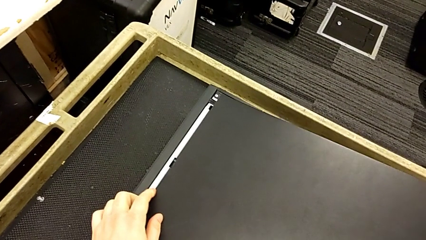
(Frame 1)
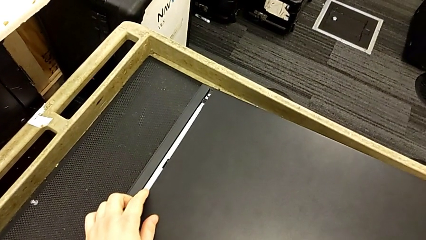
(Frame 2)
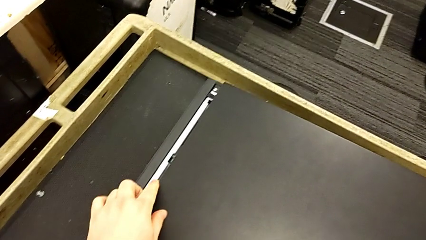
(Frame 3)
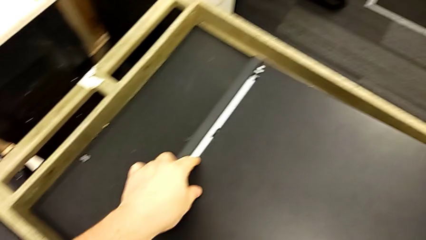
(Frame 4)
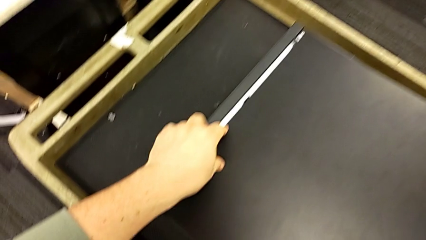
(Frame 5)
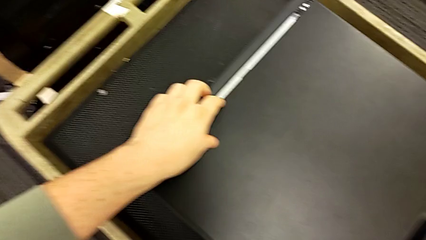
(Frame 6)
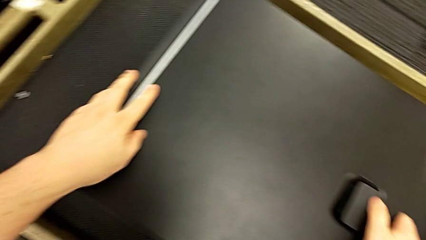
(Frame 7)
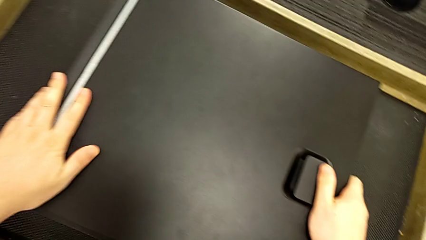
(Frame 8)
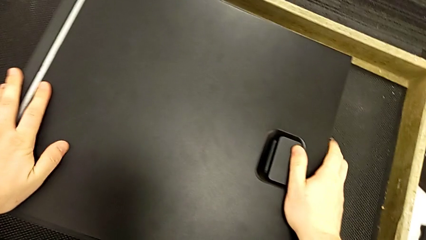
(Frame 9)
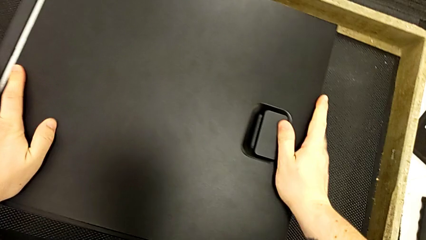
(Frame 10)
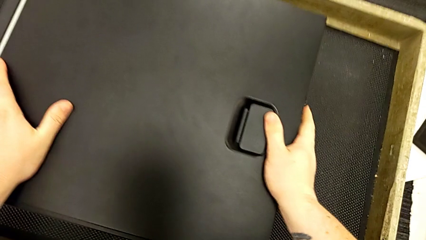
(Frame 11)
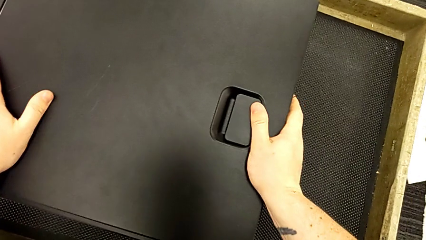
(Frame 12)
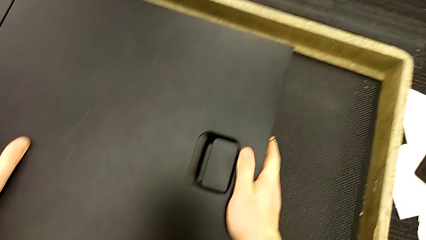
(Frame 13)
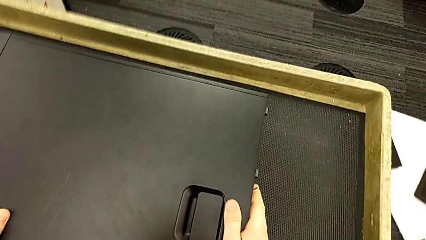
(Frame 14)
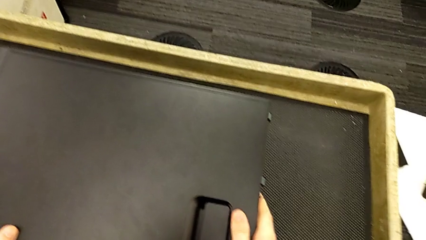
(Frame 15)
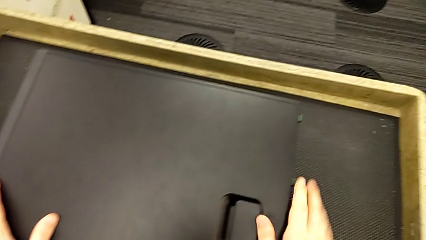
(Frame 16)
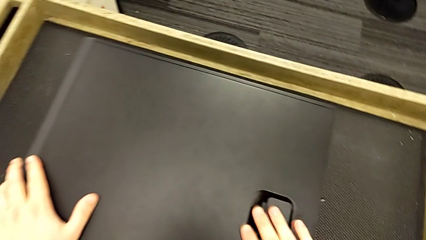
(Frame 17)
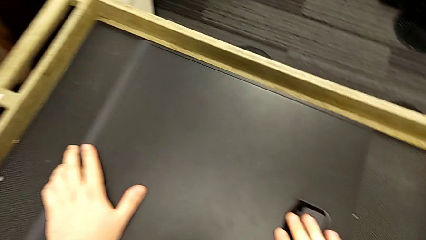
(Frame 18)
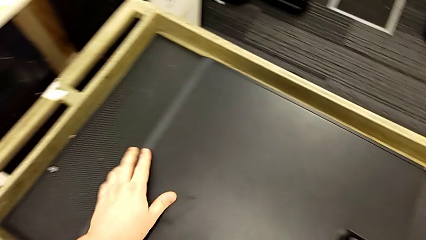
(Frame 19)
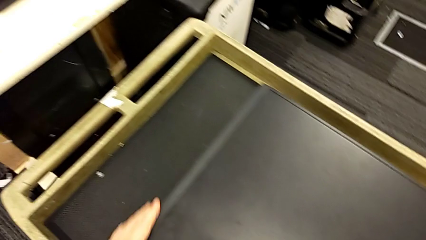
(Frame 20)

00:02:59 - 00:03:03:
The camera wearer is closing the lid of the computer tower. They align the cover and press the cover.

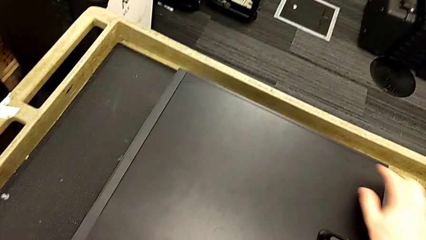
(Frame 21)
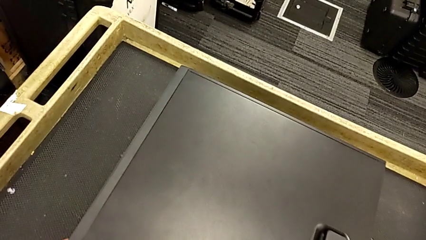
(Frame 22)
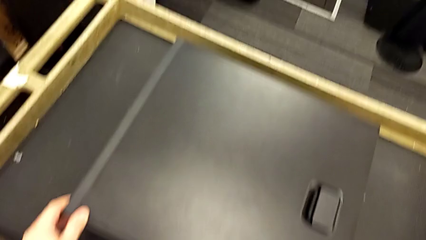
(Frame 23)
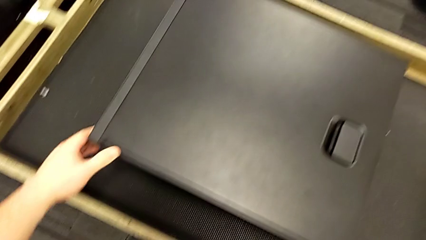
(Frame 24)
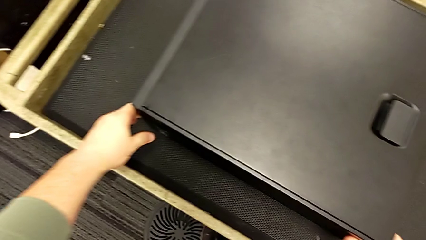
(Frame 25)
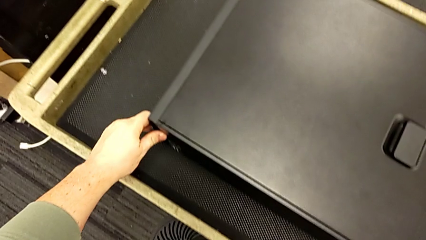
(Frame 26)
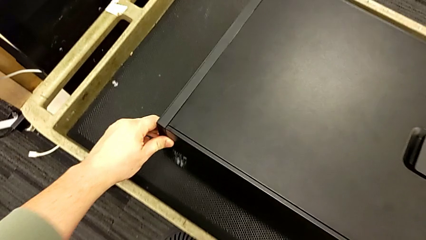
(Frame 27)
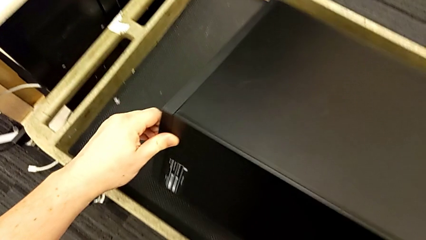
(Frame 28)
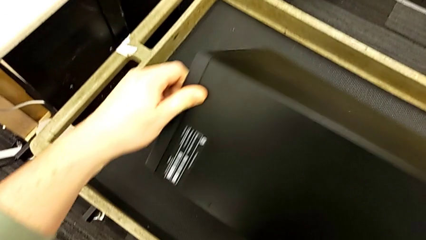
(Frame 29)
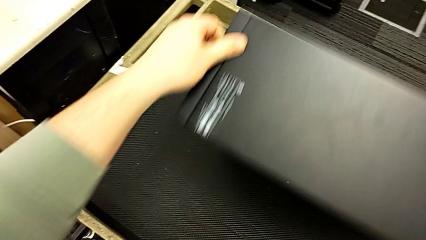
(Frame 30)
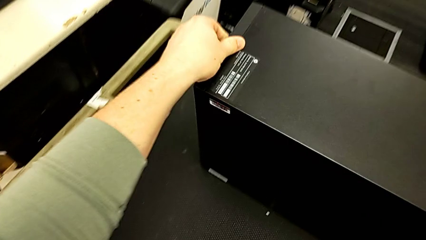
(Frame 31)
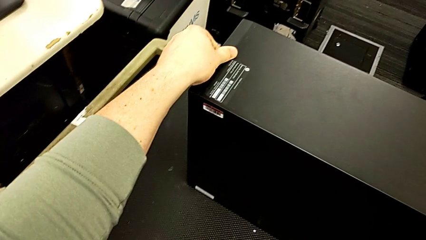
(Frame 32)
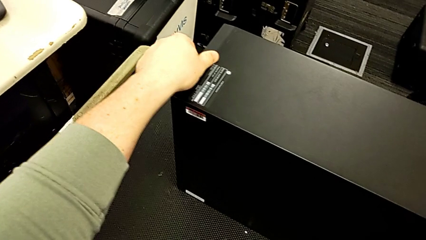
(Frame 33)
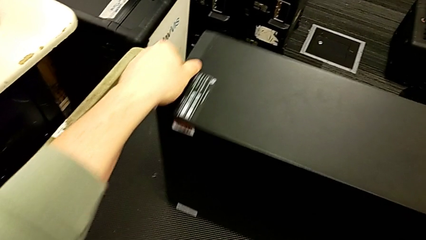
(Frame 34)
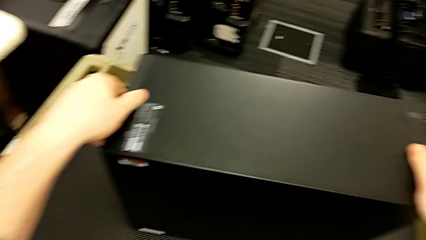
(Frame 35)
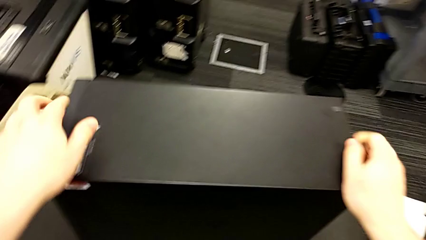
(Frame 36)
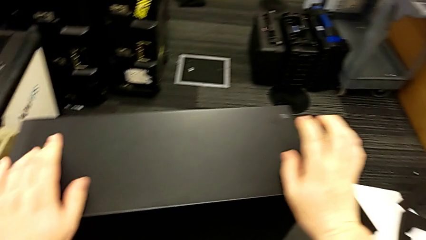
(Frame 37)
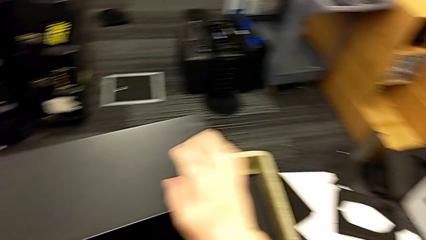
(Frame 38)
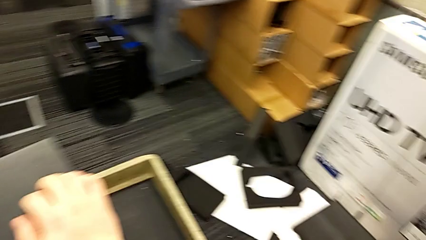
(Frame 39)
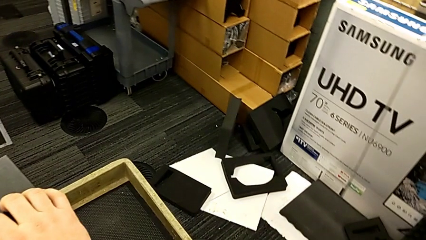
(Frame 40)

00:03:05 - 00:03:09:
The camera wearer flips the computer tower over. They inspect the computer tower and flip it.
